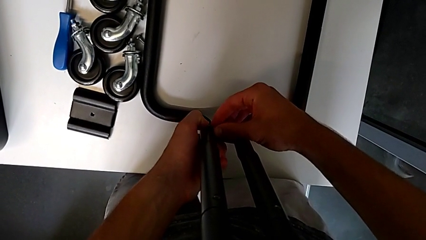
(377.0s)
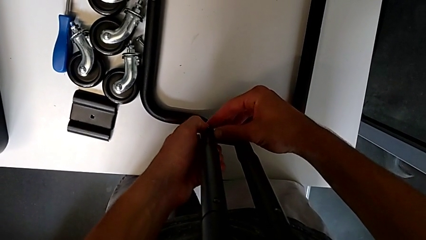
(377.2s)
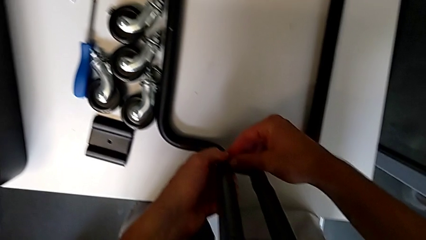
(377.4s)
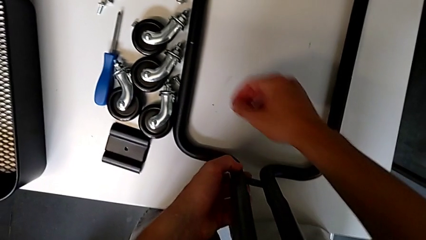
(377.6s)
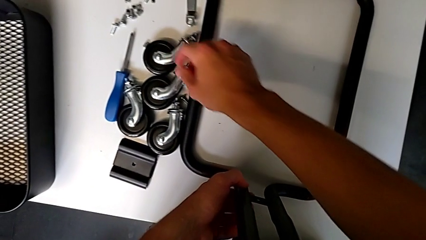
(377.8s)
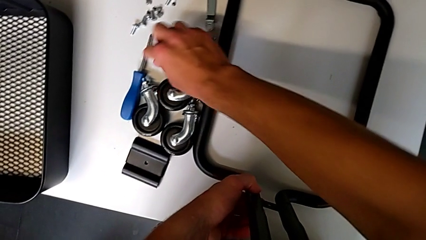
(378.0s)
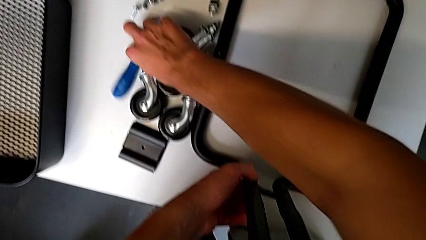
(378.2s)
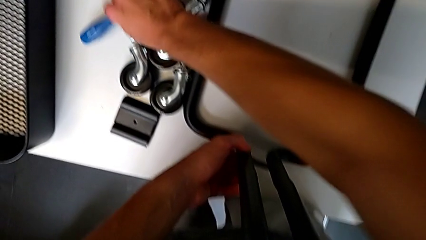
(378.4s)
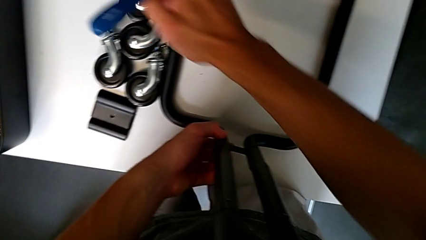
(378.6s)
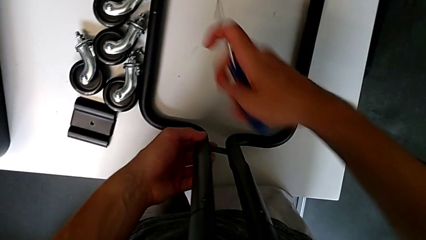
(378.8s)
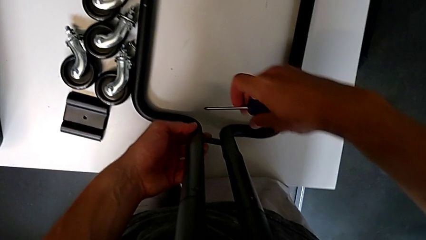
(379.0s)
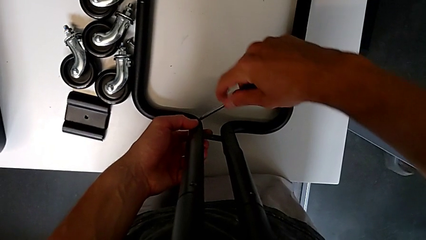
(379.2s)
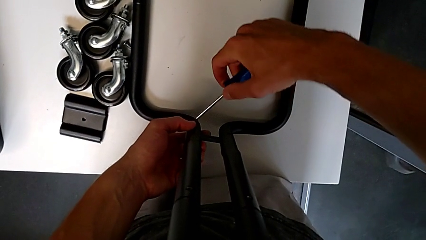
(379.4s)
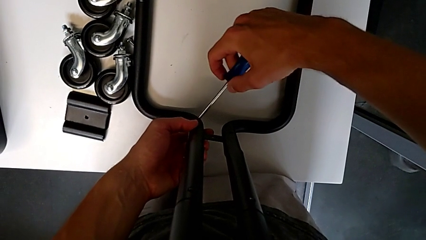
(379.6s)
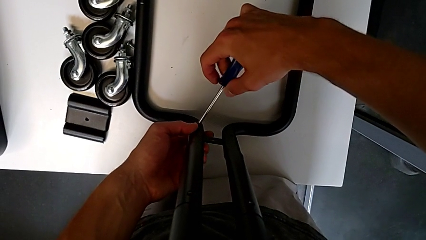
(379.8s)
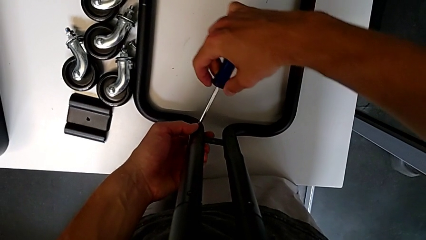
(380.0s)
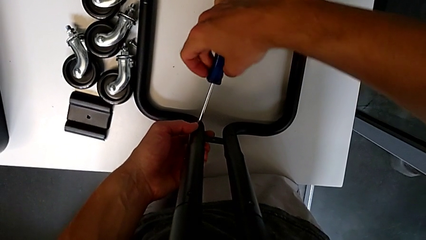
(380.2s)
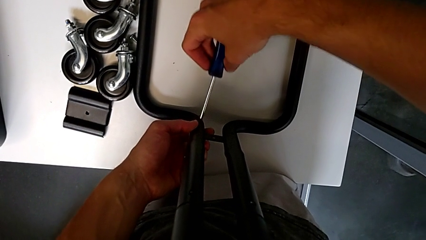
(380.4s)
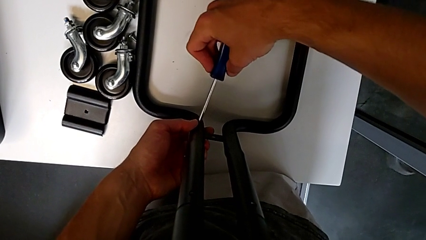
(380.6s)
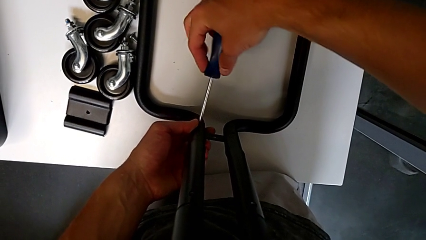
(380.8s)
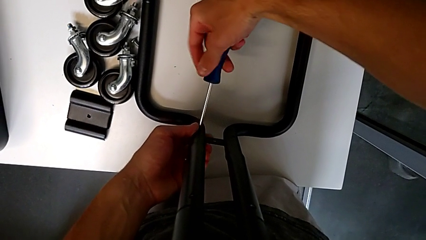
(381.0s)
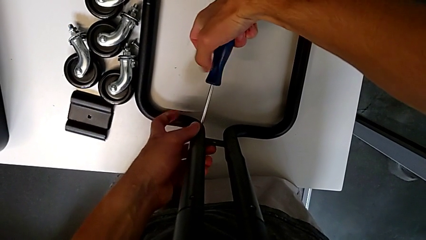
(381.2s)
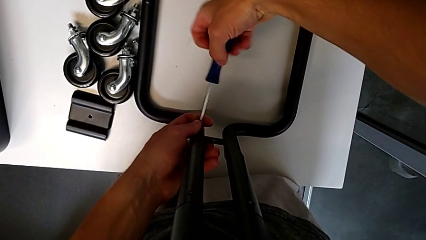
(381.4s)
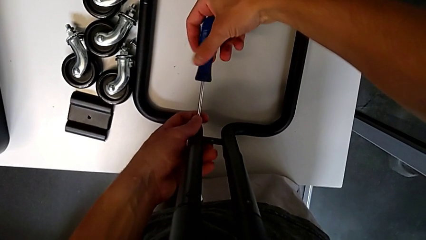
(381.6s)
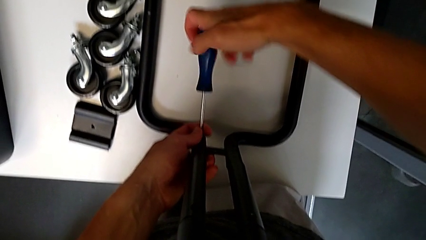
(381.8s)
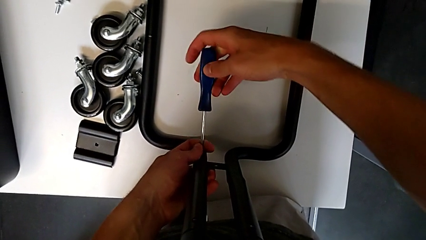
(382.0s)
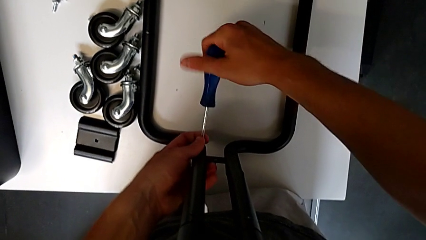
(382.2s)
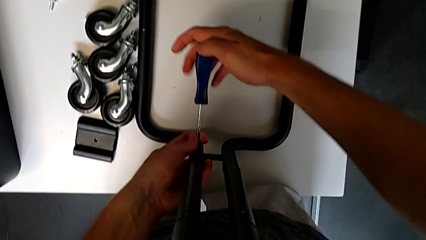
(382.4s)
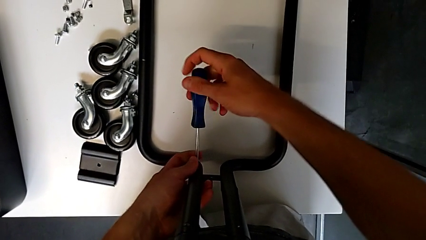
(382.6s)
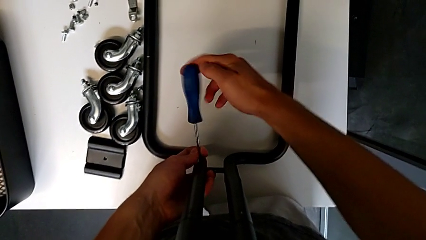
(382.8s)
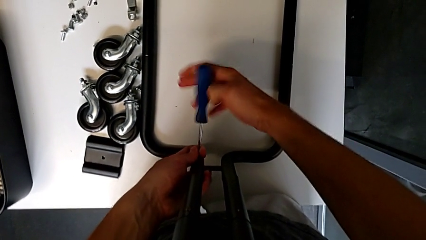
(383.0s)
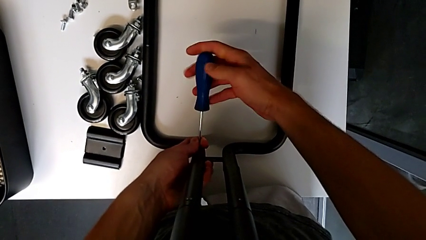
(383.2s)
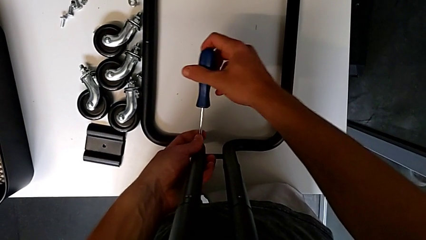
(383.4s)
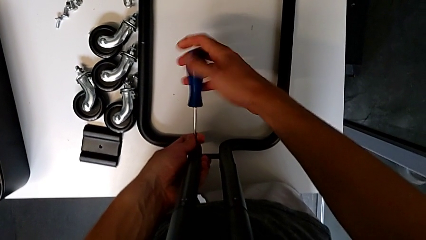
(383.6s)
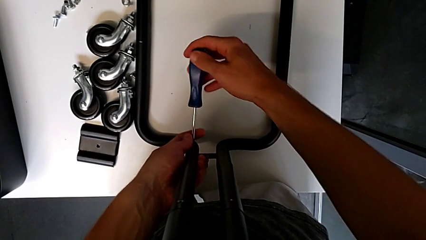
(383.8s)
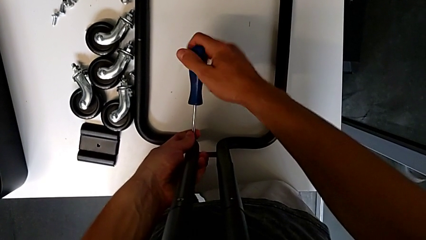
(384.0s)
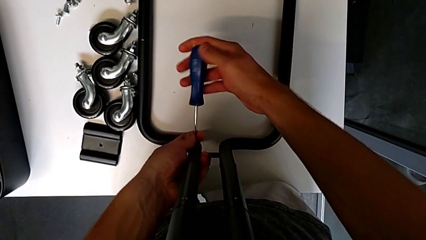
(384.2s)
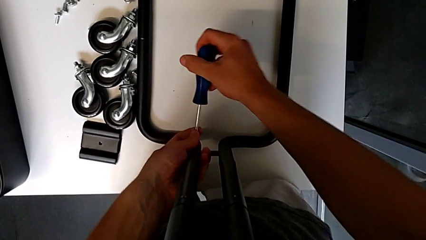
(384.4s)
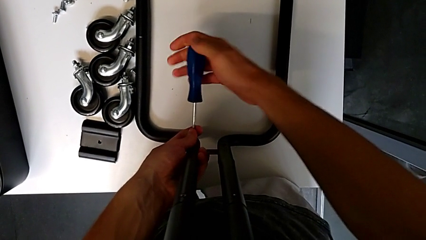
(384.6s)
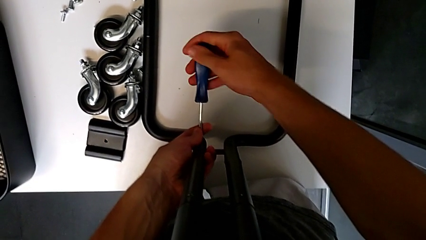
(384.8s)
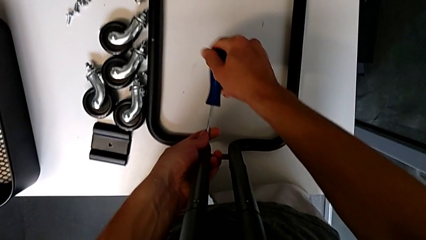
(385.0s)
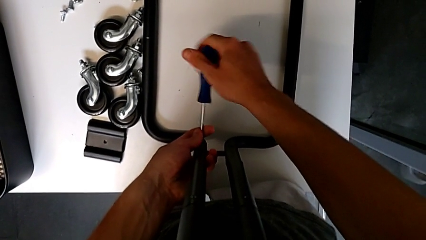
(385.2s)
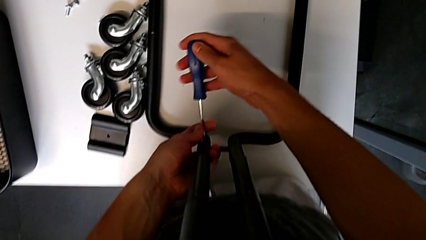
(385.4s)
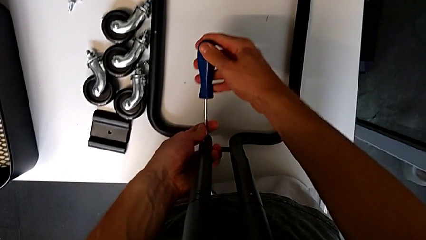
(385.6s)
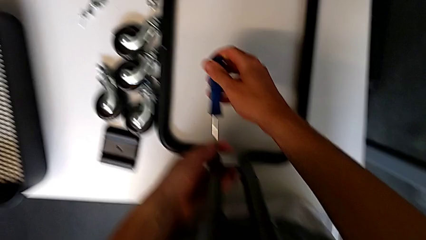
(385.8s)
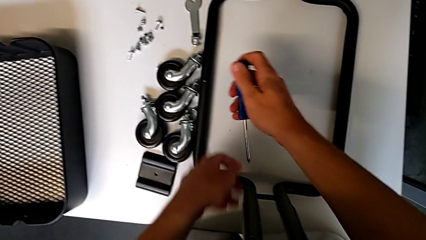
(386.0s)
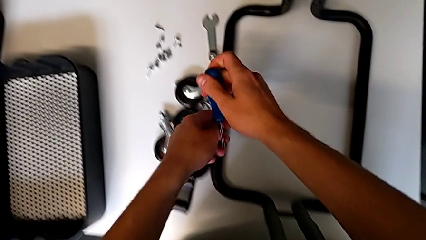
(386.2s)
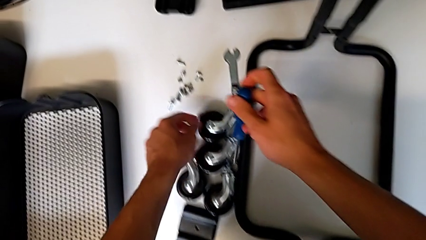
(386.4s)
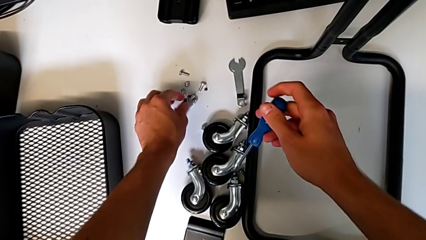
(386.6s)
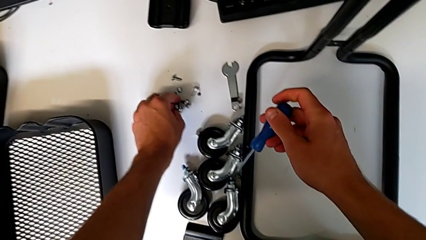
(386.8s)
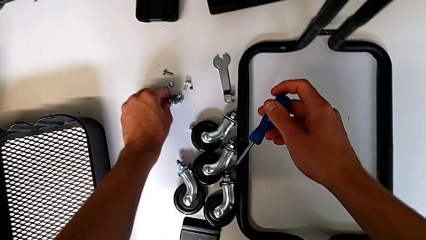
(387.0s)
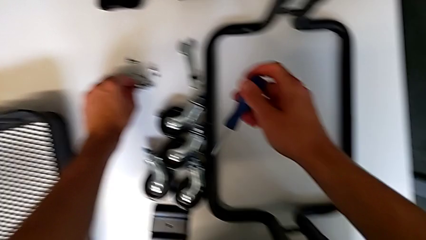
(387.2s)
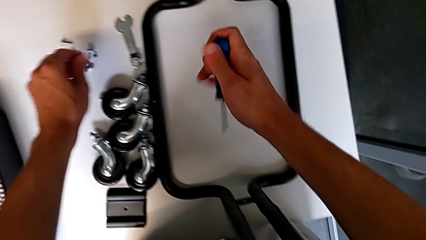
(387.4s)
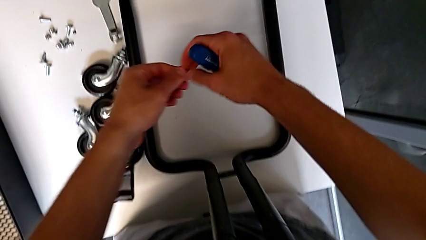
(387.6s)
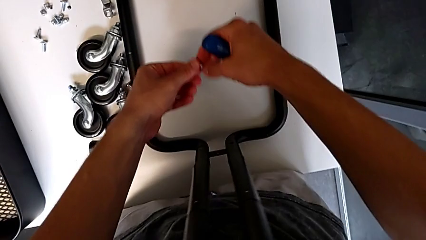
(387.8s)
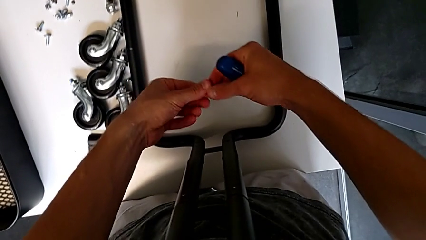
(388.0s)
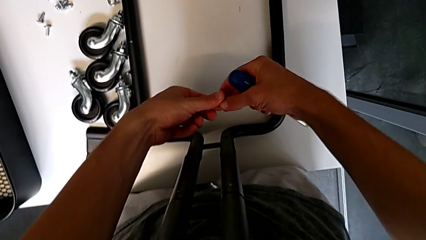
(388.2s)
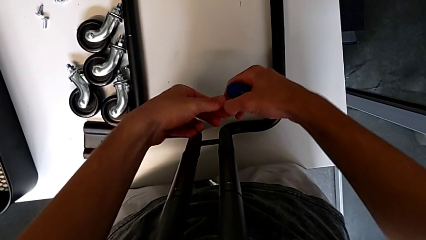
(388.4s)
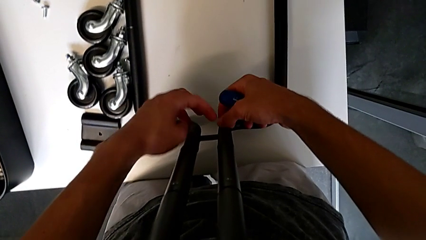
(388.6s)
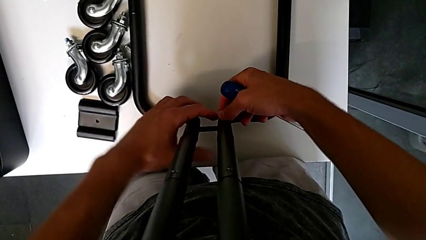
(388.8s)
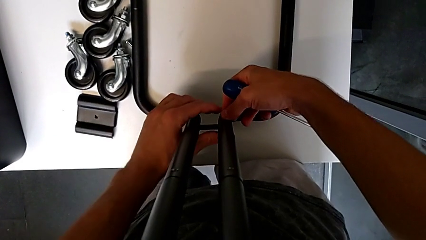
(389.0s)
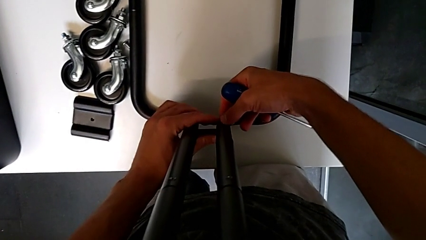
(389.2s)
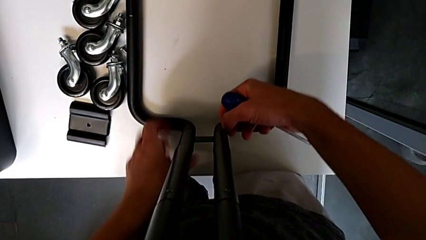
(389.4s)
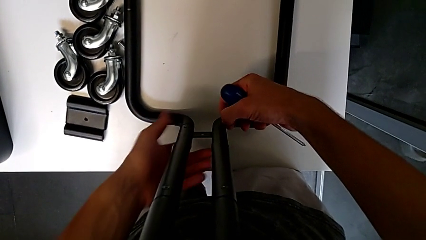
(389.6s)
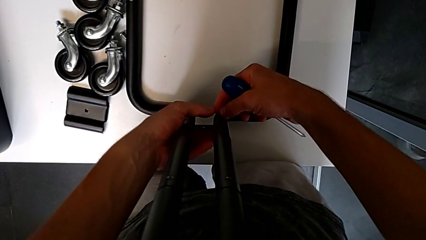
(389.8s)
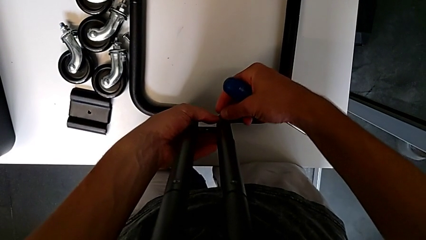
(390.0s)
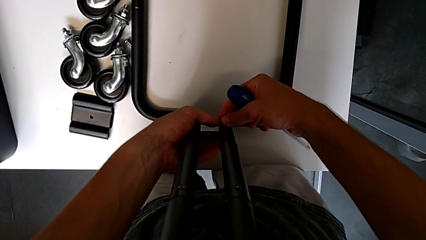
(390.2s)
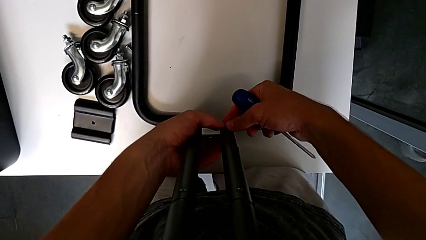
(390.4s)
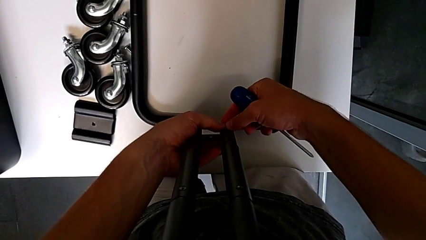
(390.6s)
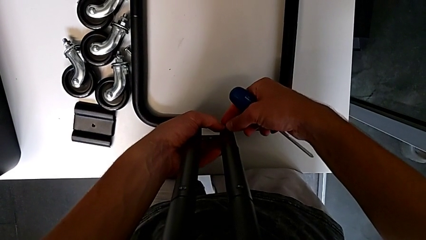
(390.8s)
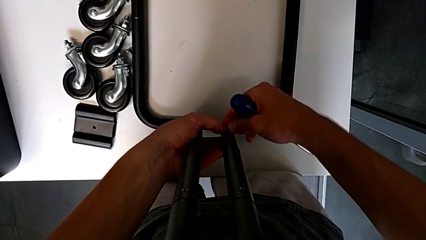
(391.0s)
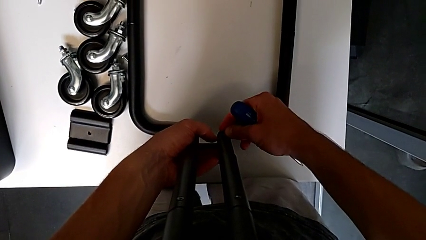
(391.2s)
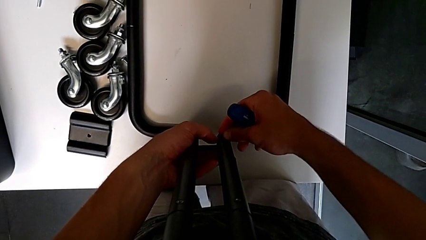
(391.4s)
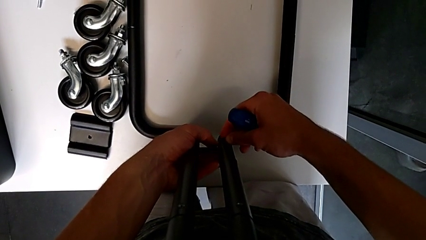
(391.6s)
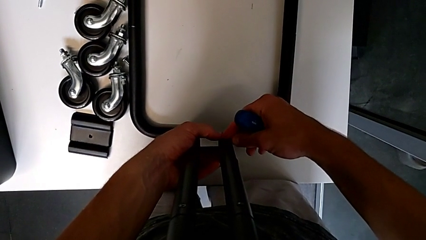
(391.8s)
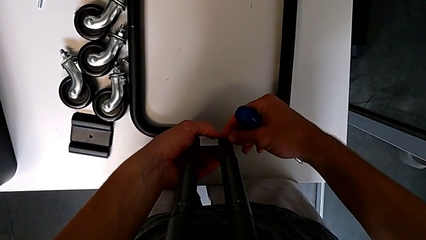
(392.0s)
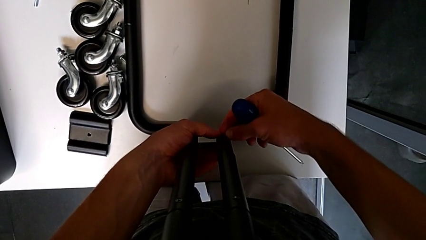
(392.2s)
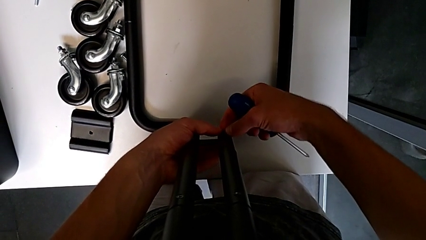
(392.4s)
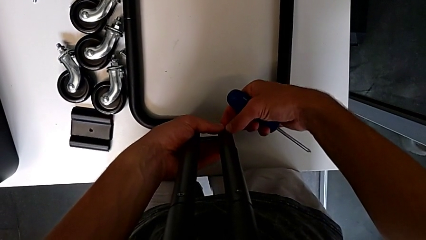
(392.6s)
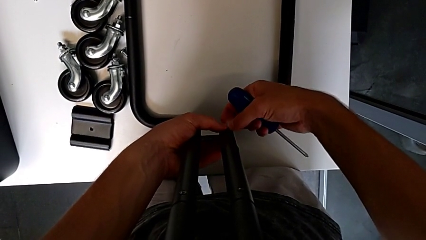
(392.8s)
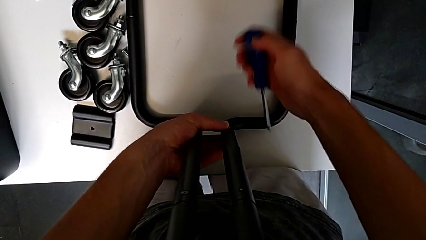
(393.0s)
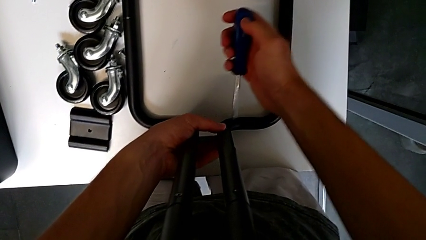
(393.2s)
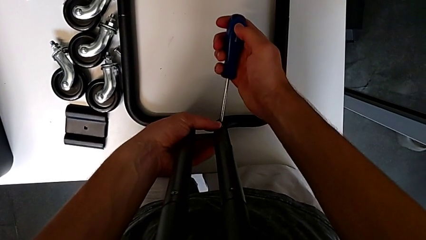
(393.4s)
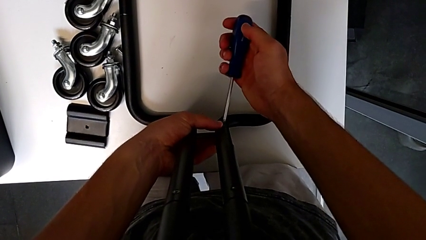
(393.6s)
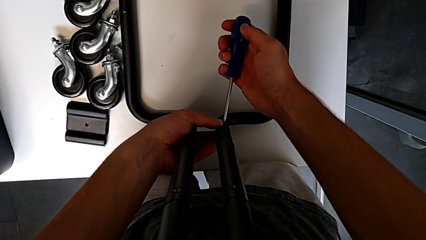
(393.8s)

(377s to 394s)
The camera wearer is mounting the side bars on the base frame of the furniture. They grab the screwdriver, insert it, screw the screw, withdraw the screwdriver, grab the screw, approach it, insert it and insert the screwdriver.
